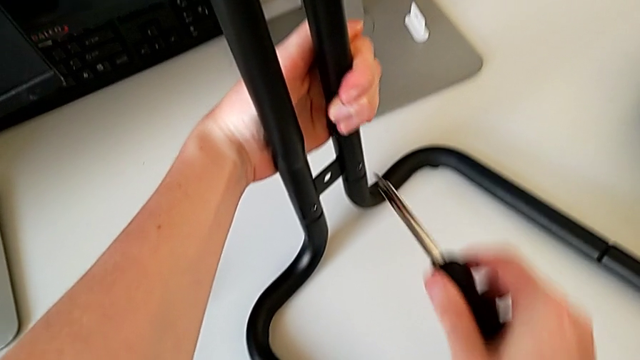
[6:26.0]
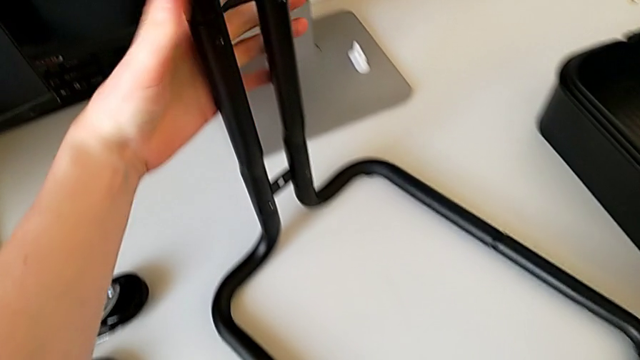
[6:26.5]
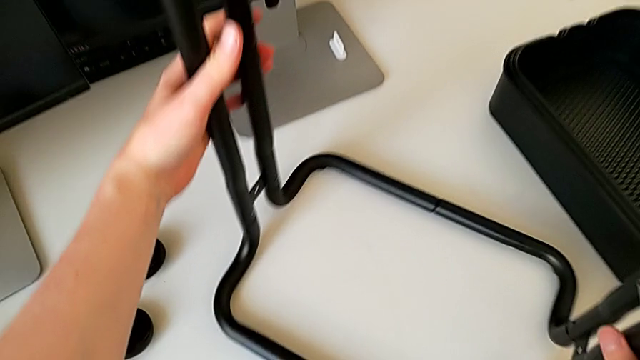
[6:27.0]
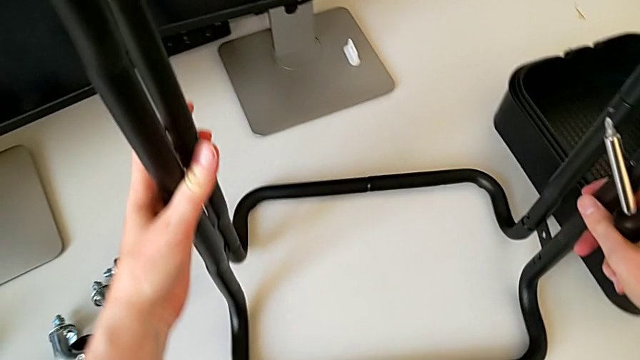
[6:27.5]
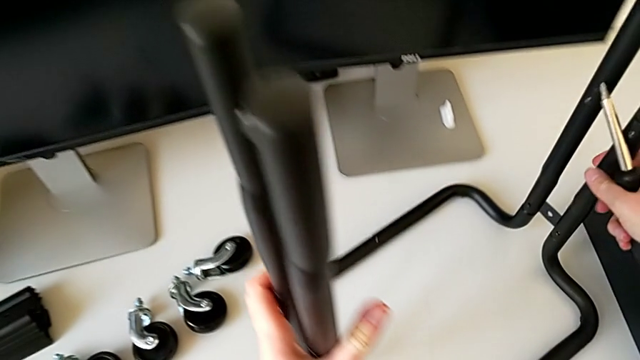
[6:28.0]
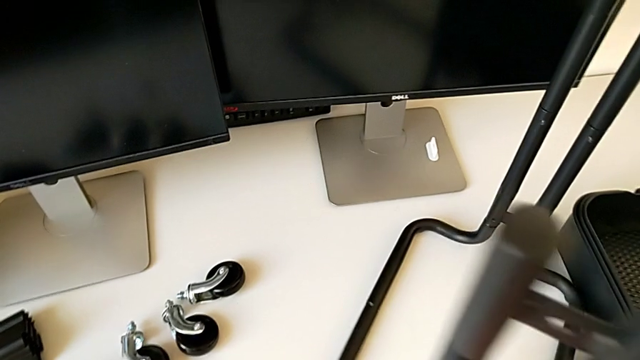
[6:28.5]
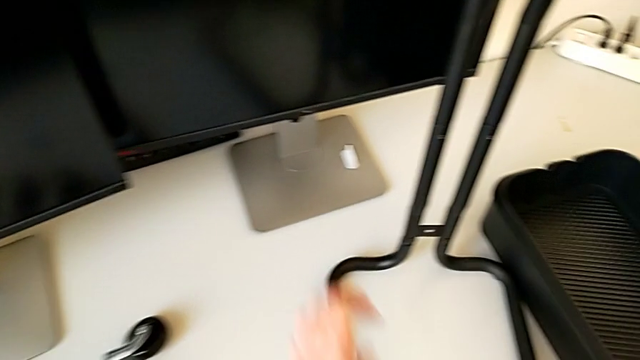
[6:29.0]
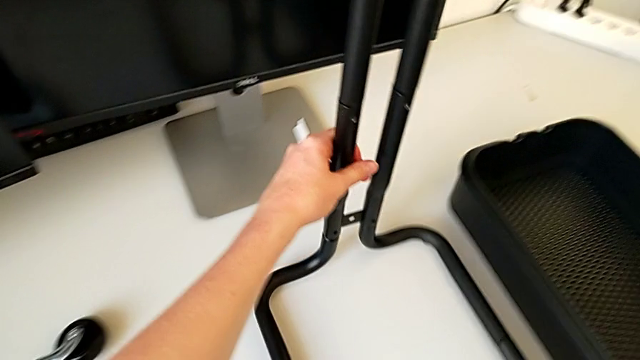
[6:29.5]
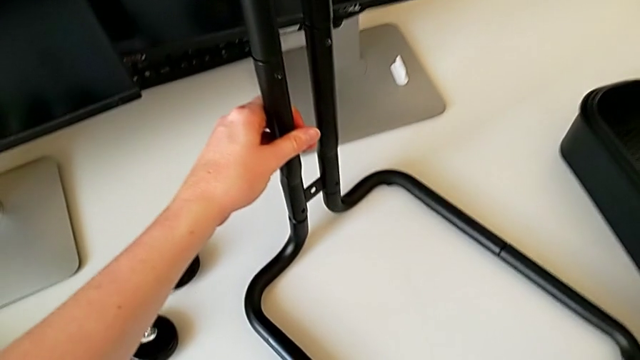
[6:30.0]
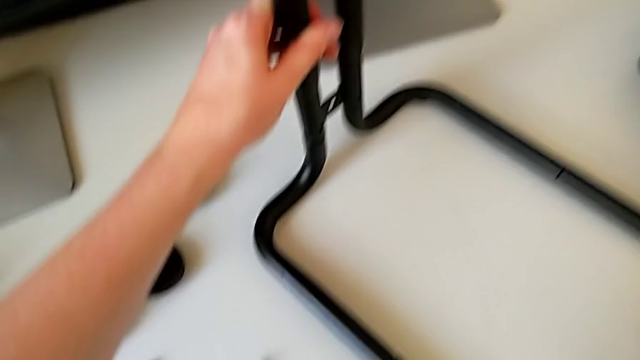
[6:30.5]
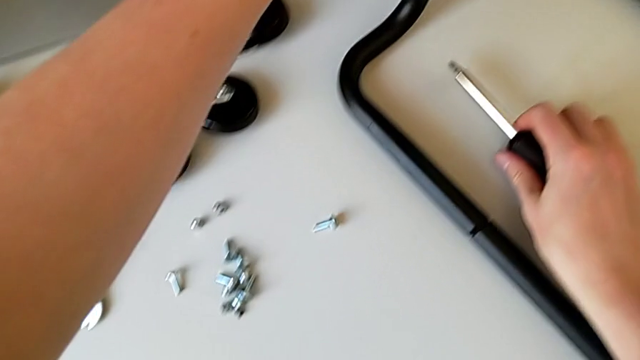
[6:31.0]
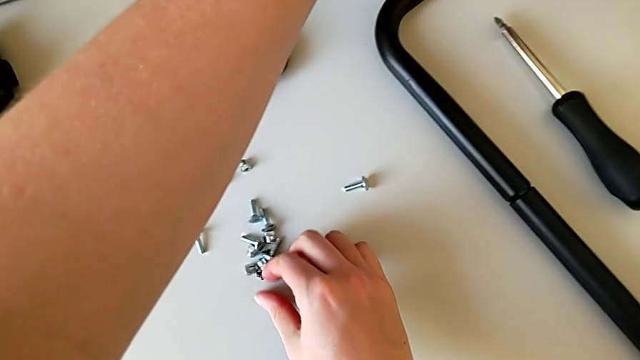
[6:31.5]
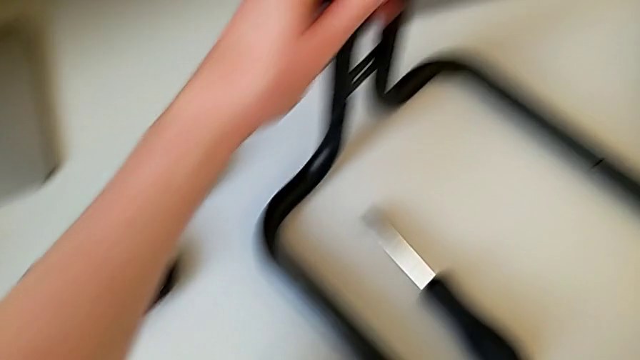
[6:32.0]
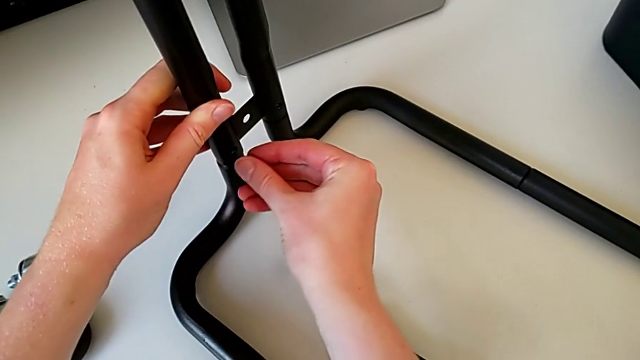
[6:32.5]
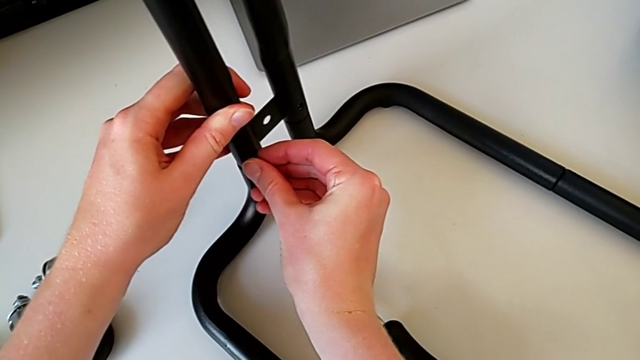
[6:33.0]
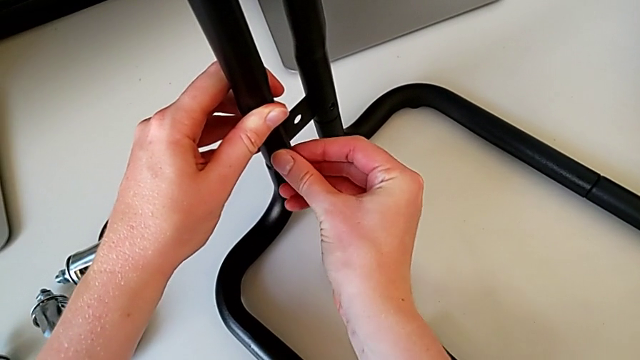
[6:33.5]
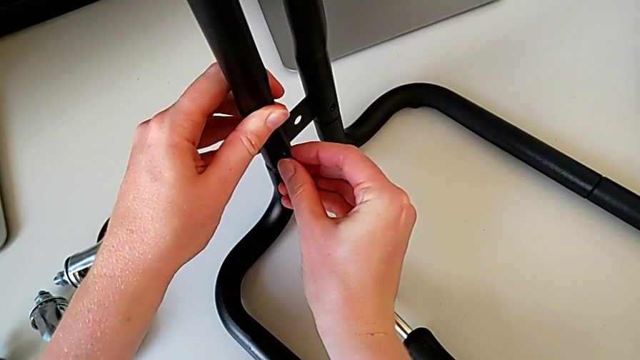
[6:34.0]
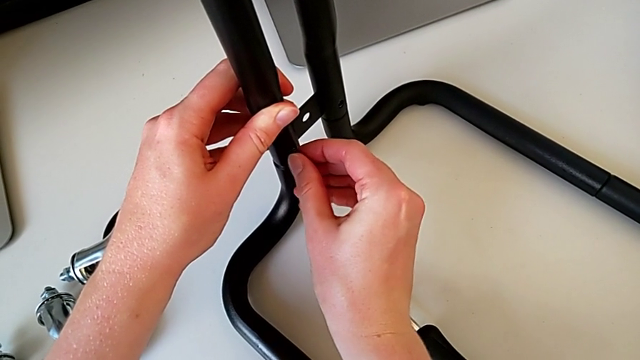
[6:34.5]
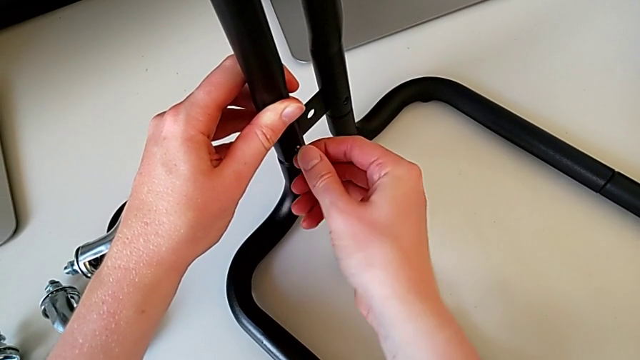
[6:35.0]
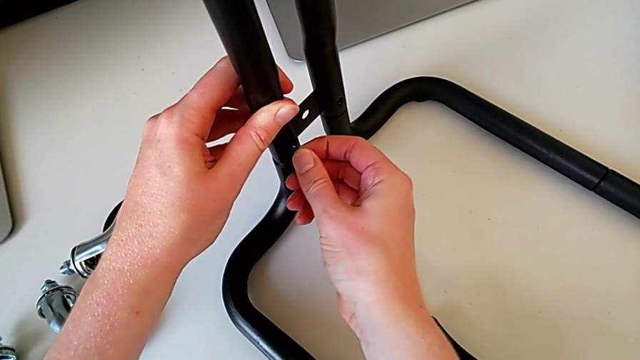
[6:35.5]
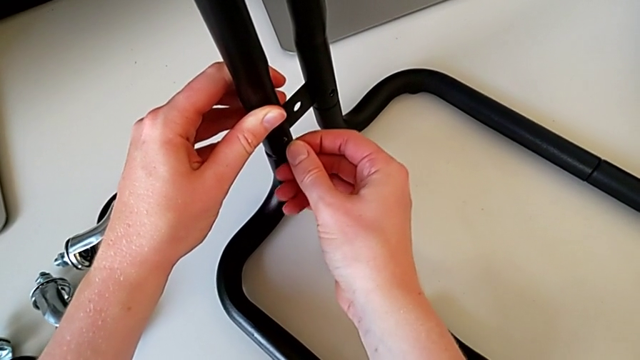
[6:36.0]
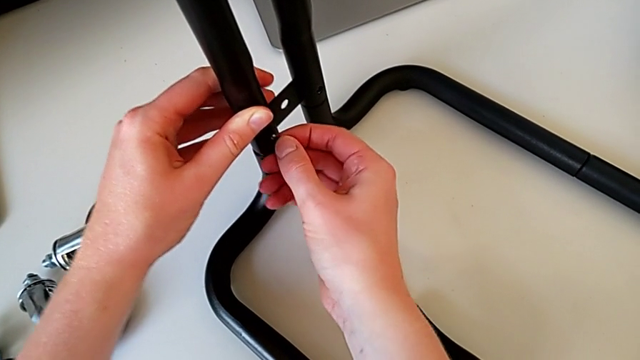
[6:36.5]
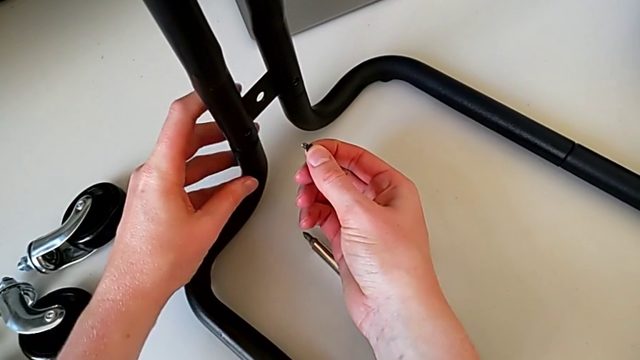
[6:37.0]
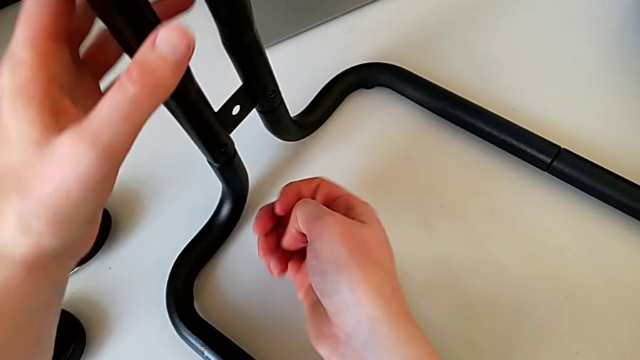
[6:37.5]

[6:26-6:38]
The camera wearer is assembling the bars on the left. They withdraw the screwdriver, rotate the frame, place the bolt, grab the screw, insert it and withdraw it.

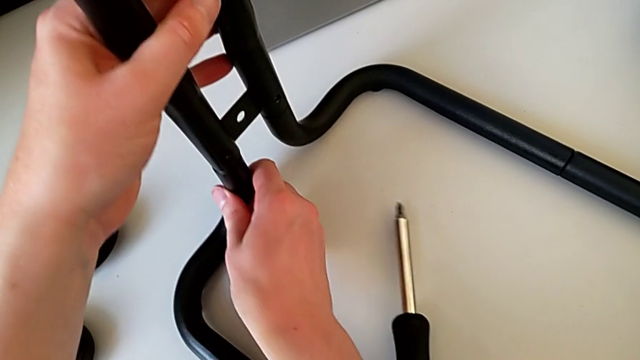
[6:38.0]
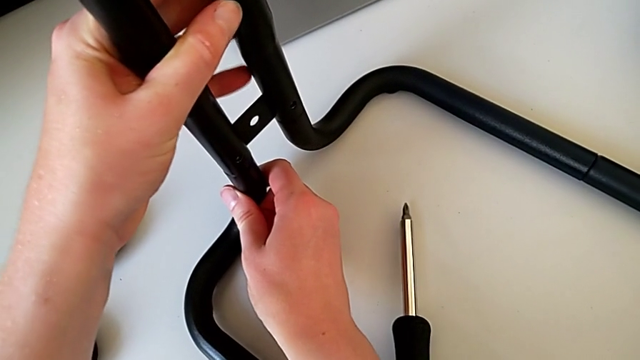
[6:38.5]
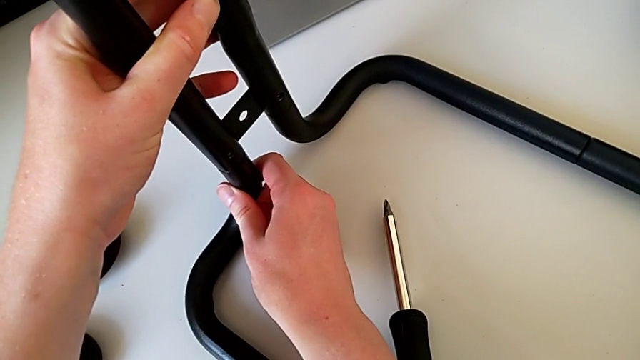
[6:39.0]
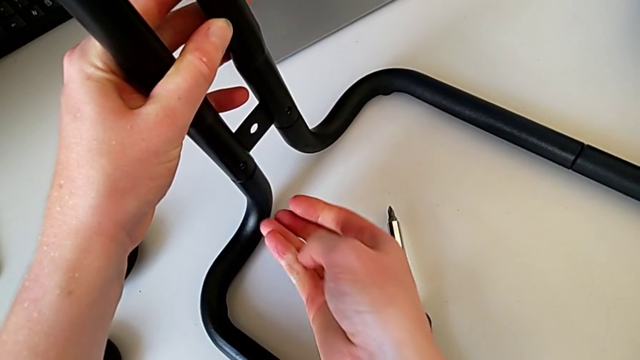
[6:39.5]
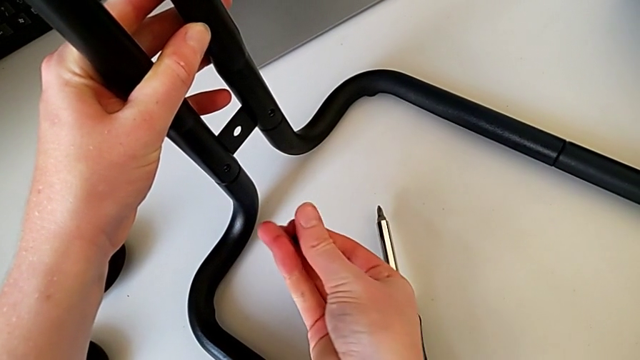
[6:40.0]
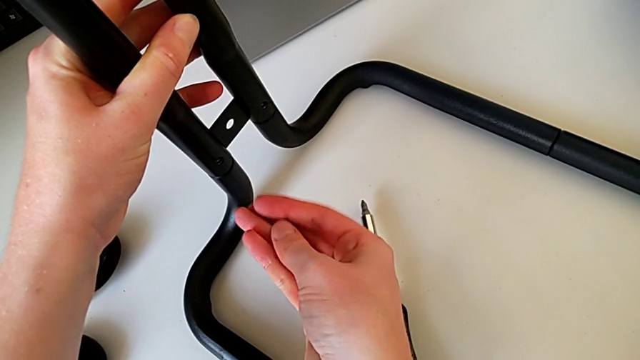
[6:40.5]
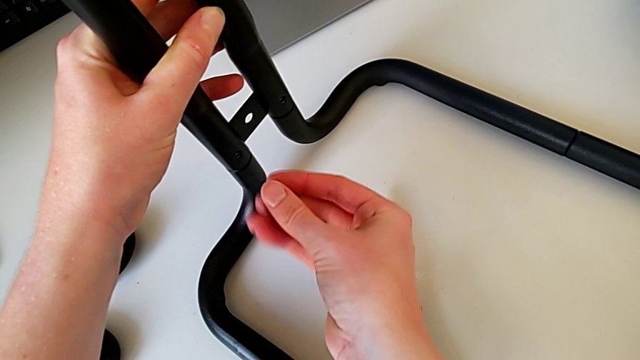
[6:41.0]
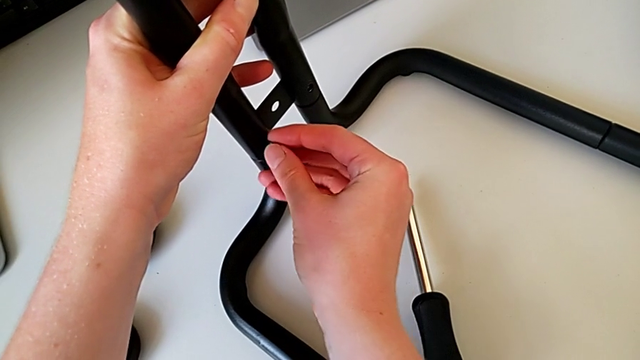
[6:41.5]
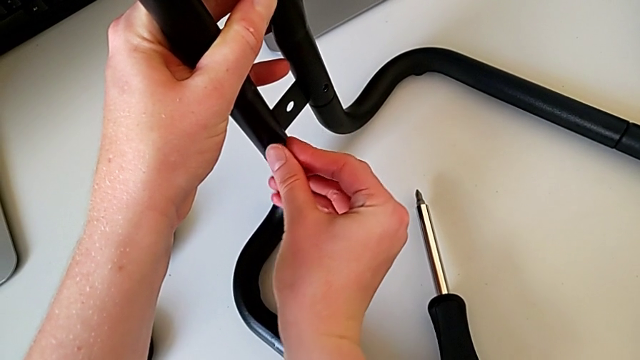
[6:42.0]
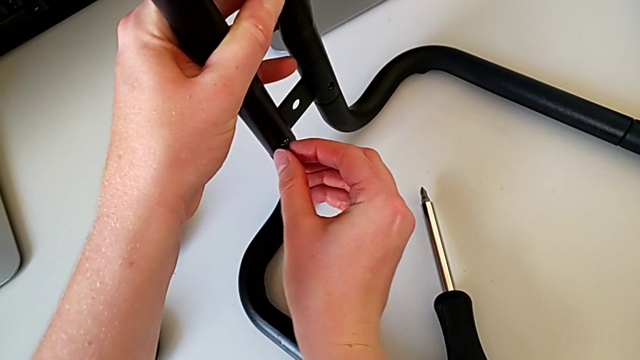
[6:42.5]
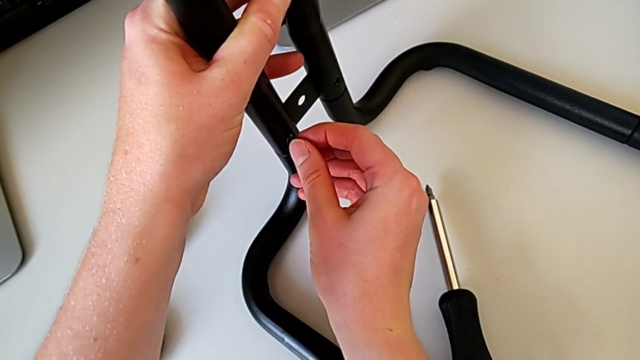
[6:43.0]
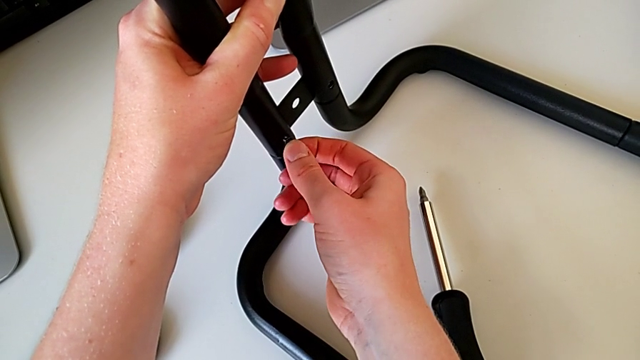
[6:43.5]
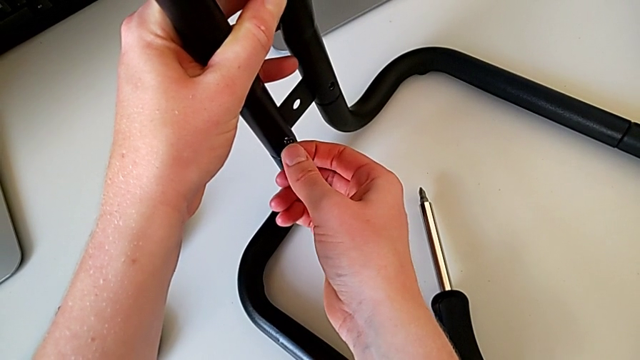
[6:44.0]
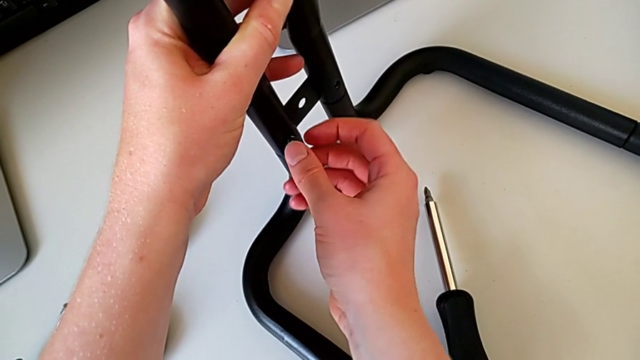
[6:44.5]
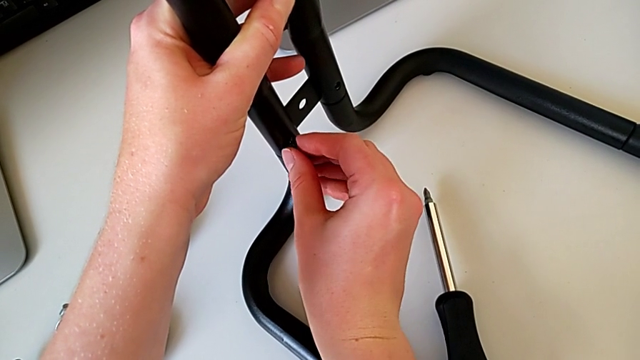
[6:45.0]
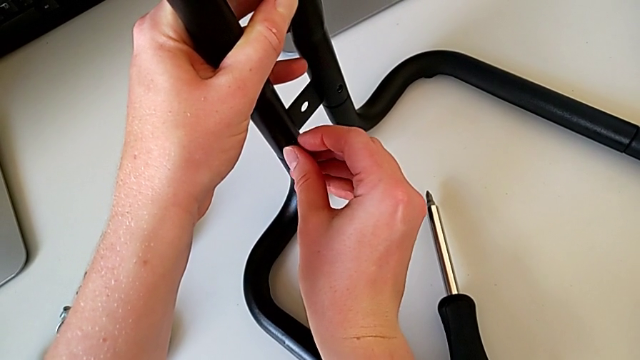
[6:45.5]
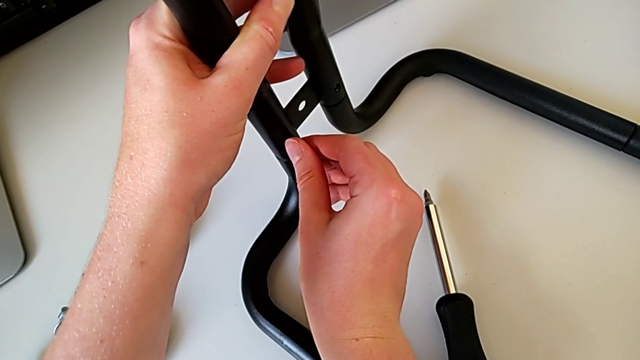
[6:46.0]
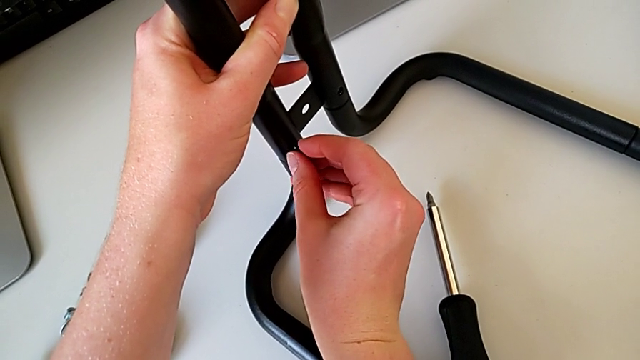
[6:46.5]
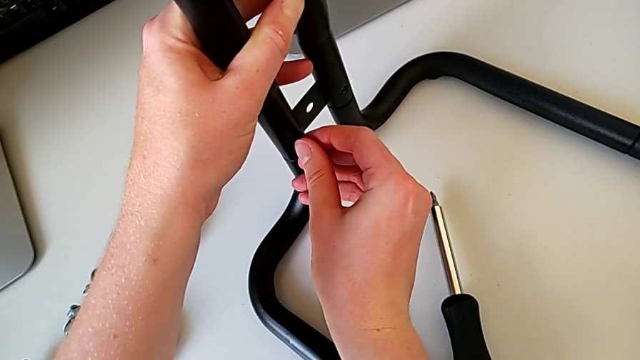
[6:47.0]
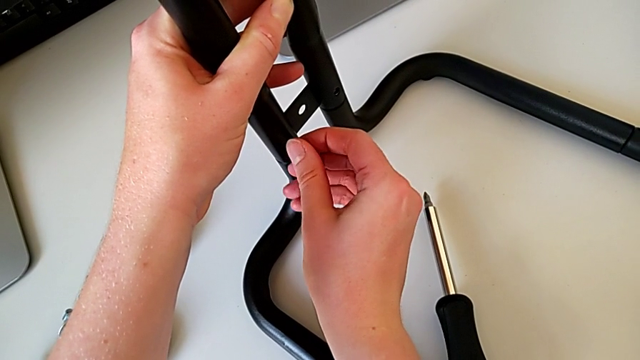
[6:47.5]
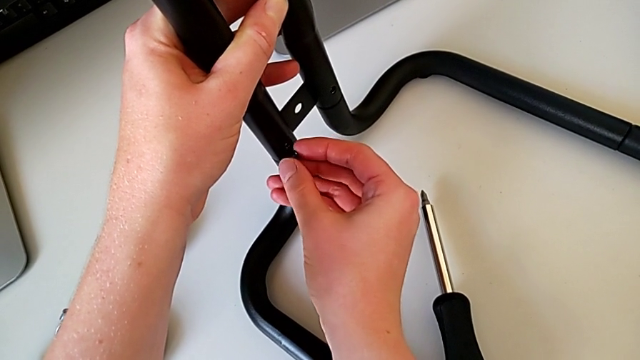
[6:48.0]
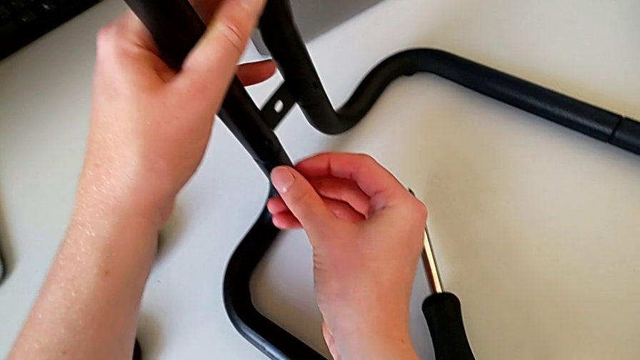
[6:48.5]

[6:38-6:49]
The camera wearer is assembling the bars on the left. They grab the frame, hold the screw, insert it twice and withdraw it.
